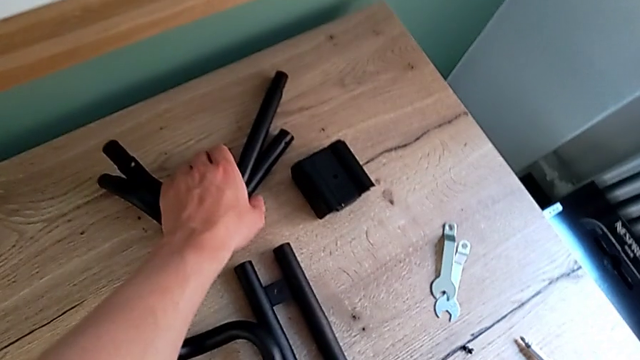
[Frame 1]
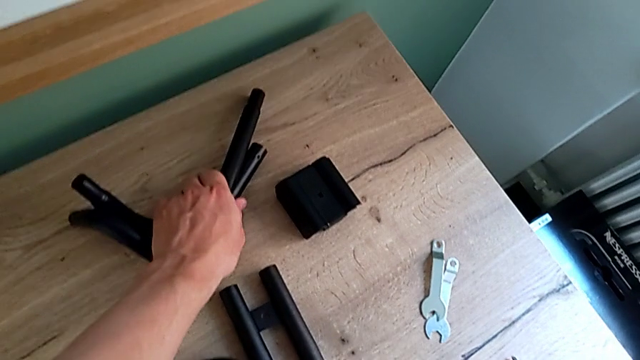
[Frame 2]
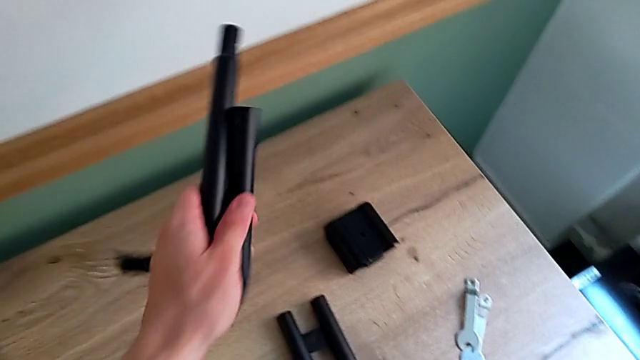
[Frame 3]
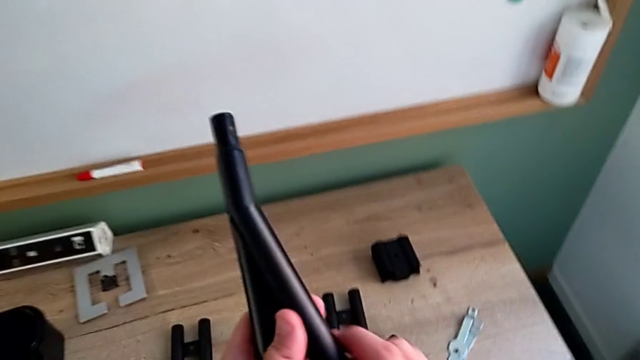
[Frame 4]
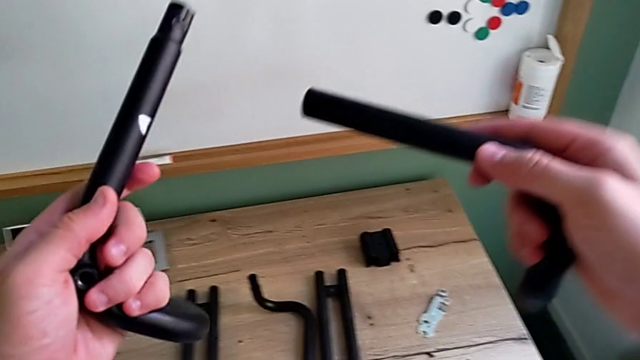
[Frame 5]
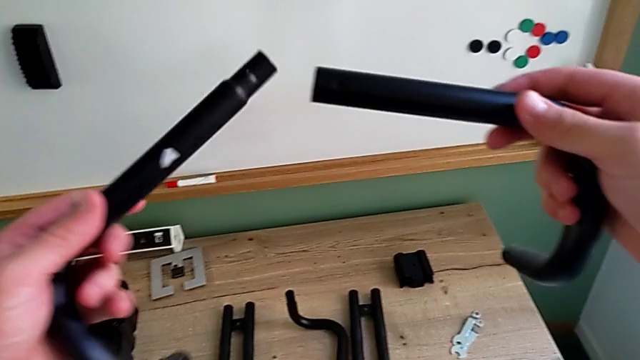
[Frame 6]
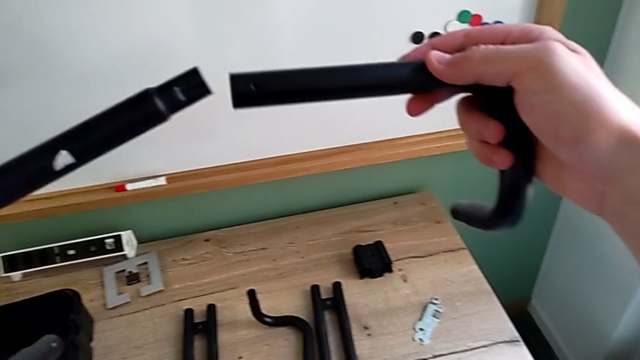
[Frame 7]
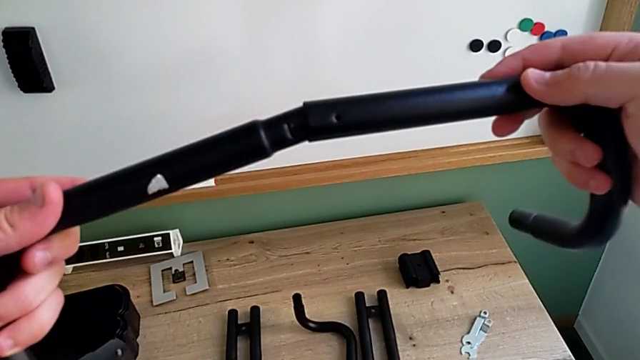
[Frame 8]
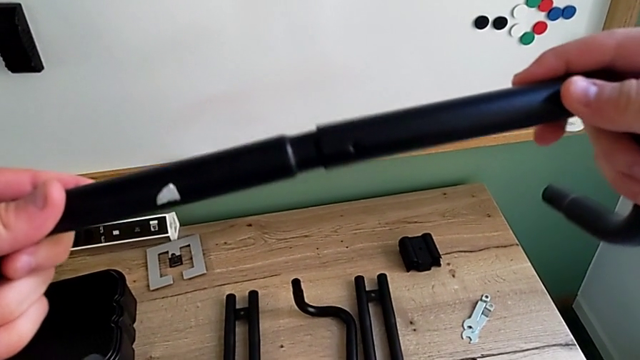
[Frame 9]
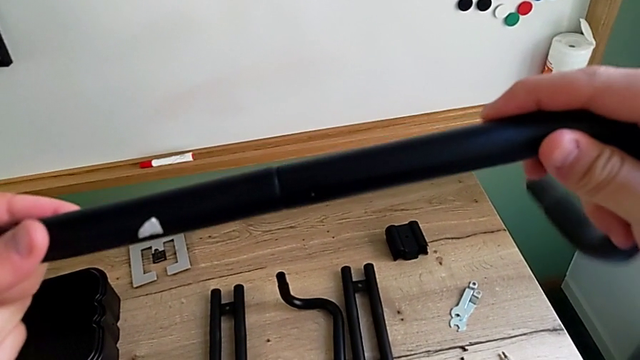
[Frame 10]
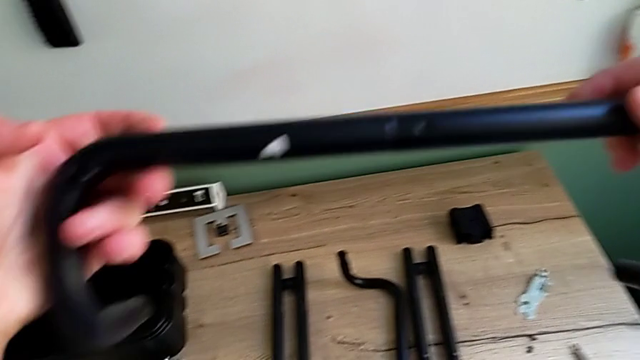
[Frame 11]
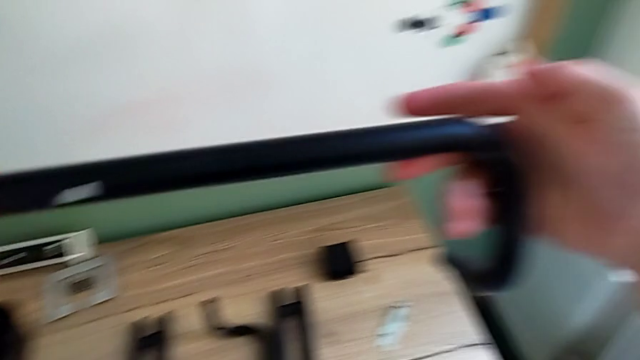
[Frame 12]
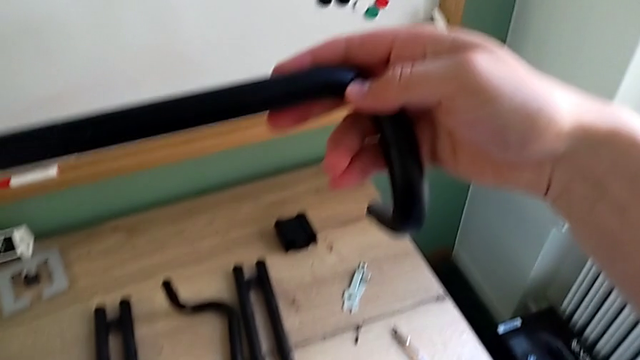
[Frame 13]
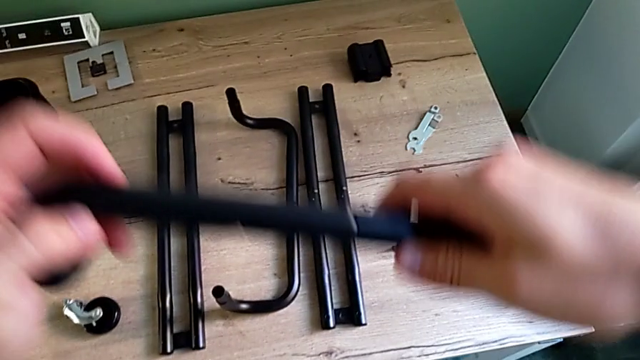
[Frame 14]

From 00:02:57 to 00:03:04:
The camera wearer assembles the second pair of the base frame. They grab the frame, assemble it and inspect it.

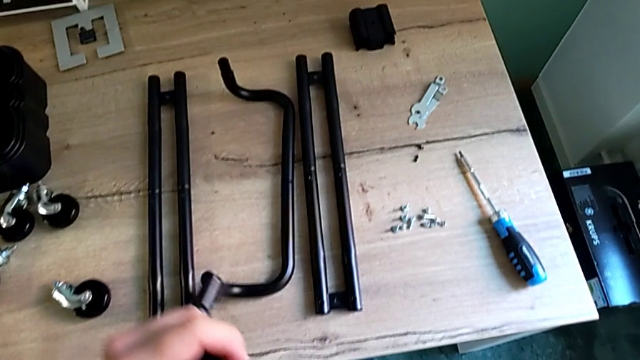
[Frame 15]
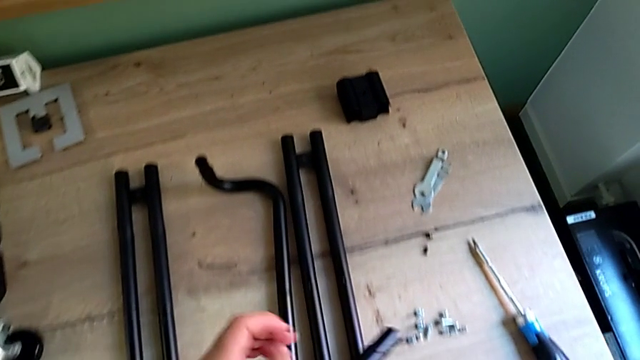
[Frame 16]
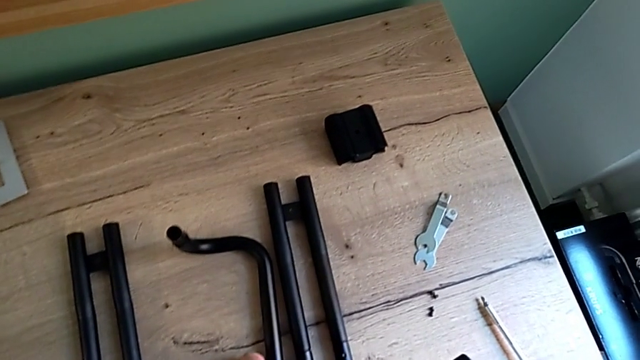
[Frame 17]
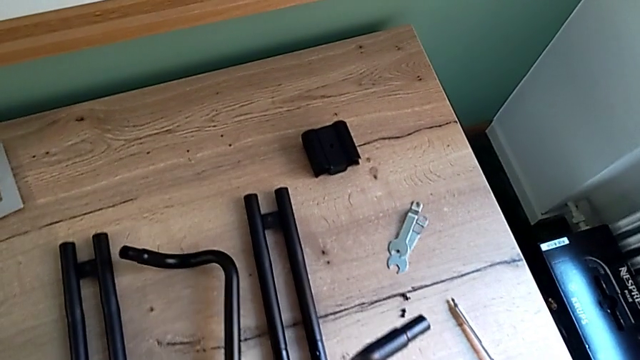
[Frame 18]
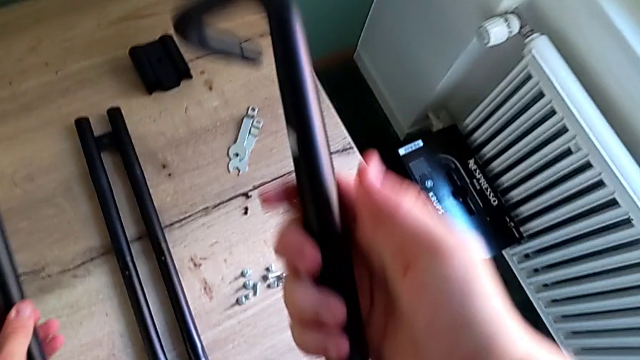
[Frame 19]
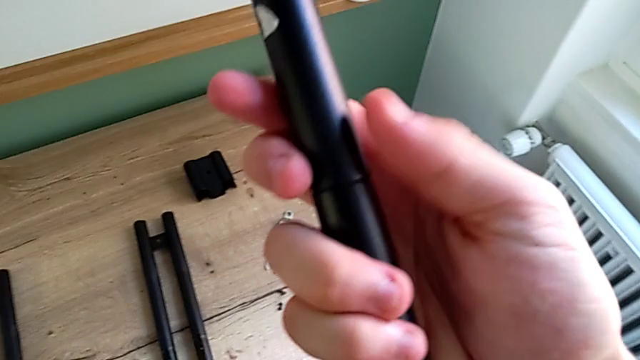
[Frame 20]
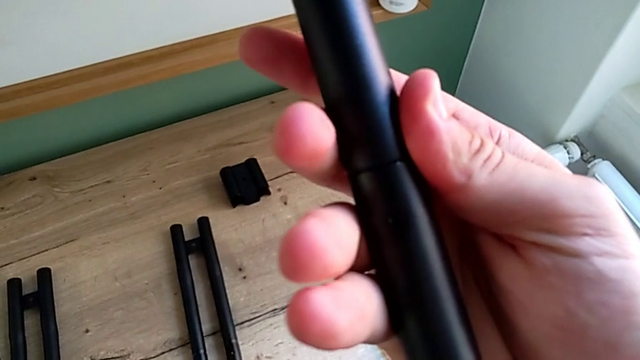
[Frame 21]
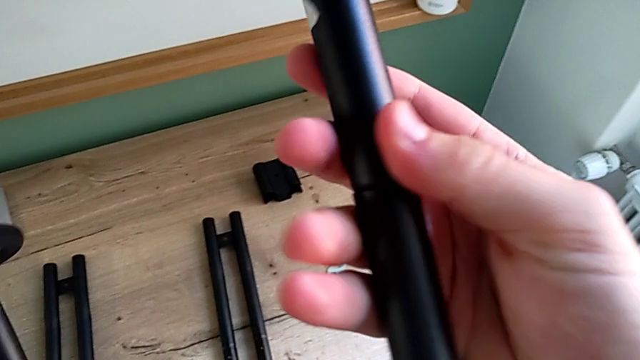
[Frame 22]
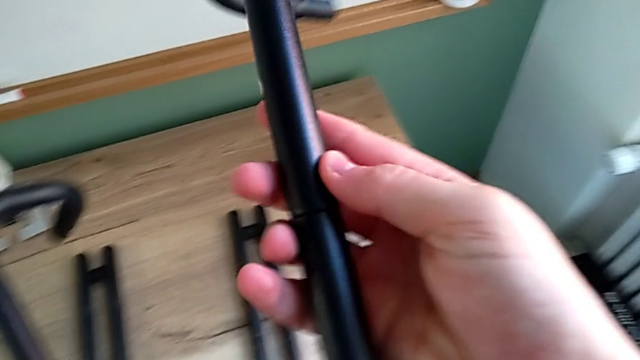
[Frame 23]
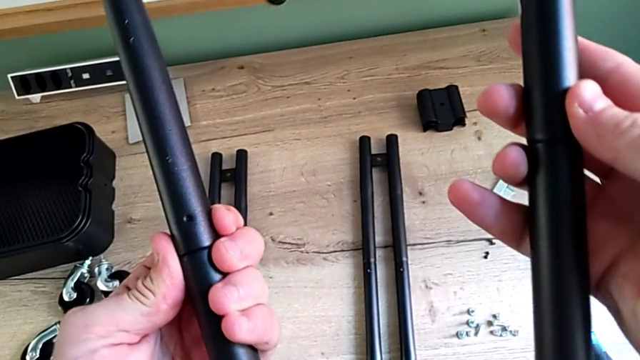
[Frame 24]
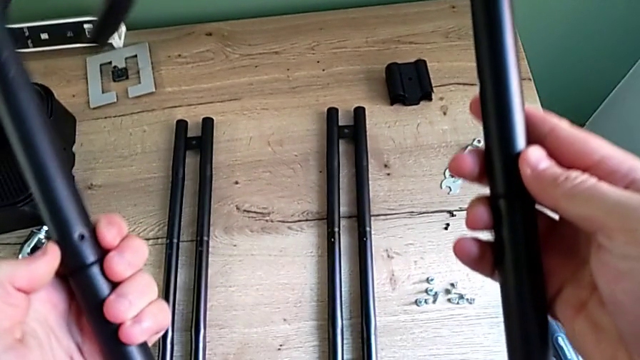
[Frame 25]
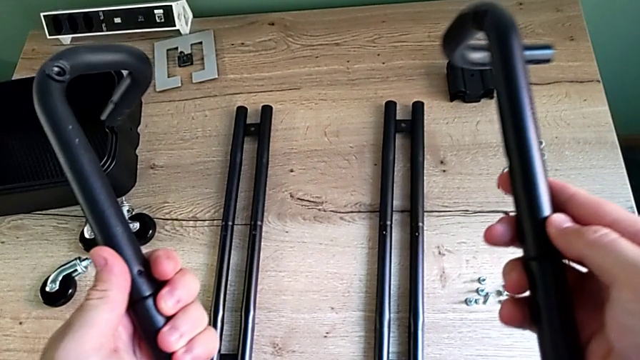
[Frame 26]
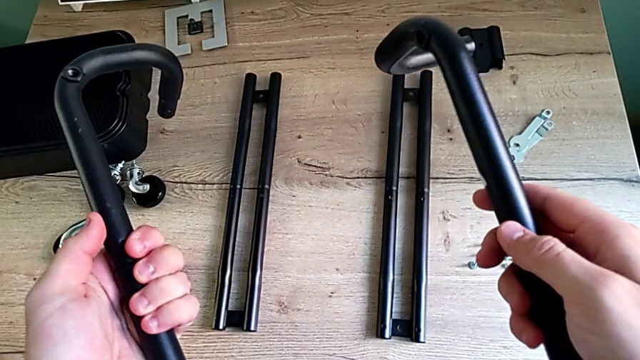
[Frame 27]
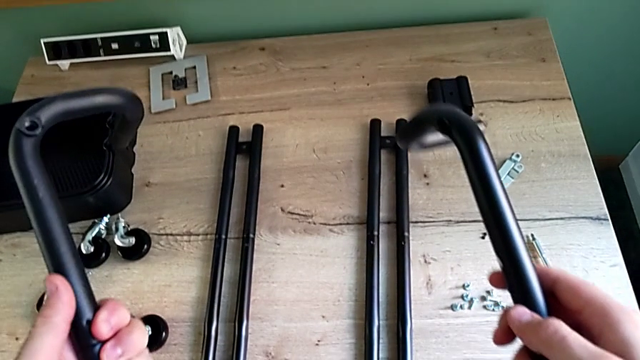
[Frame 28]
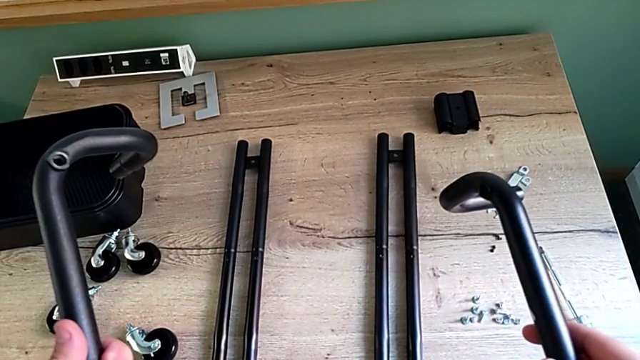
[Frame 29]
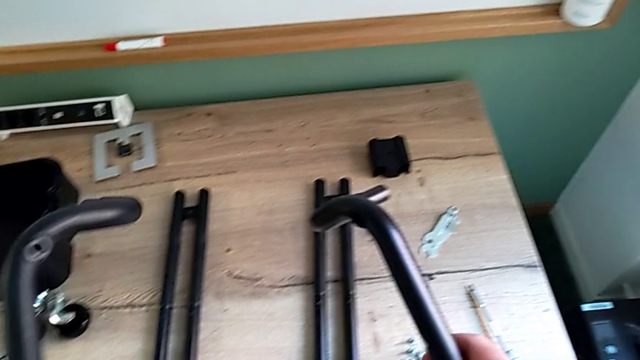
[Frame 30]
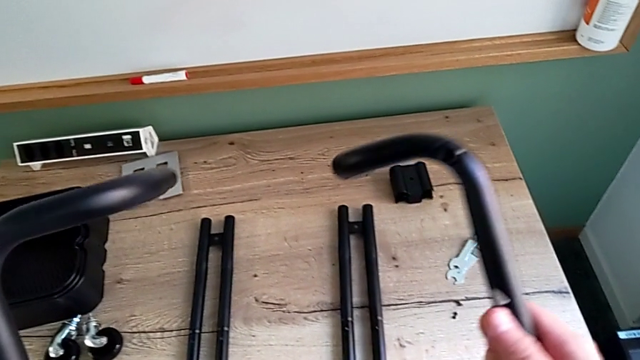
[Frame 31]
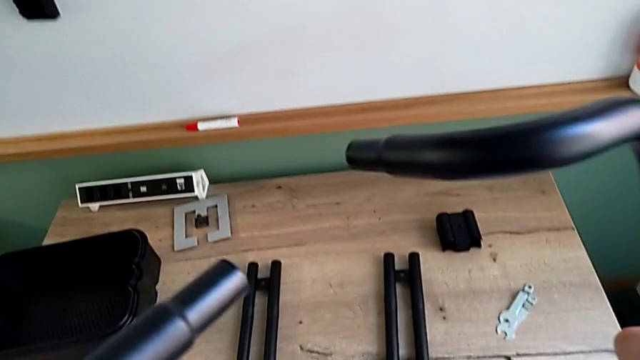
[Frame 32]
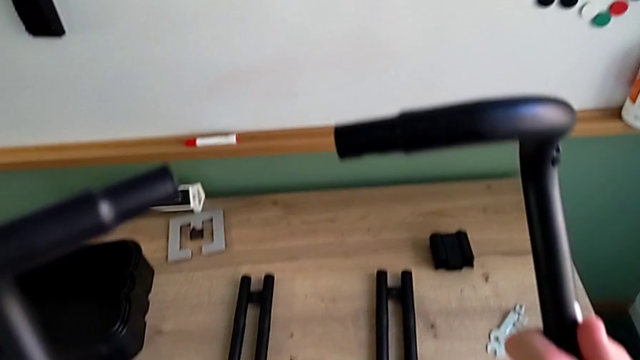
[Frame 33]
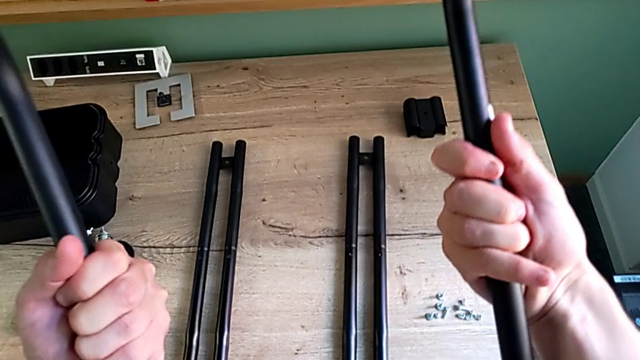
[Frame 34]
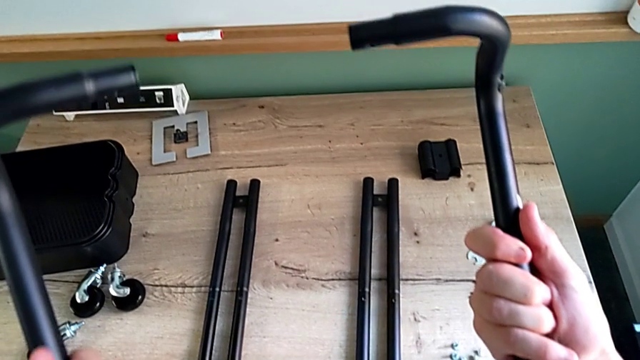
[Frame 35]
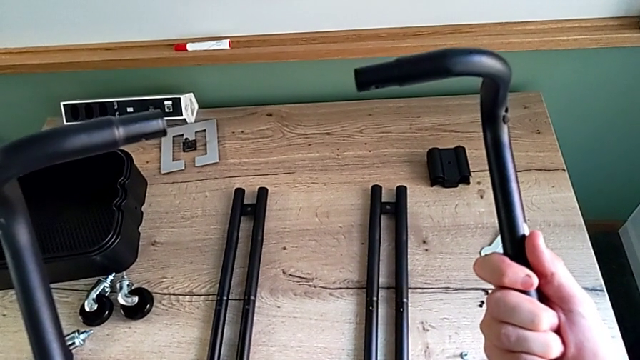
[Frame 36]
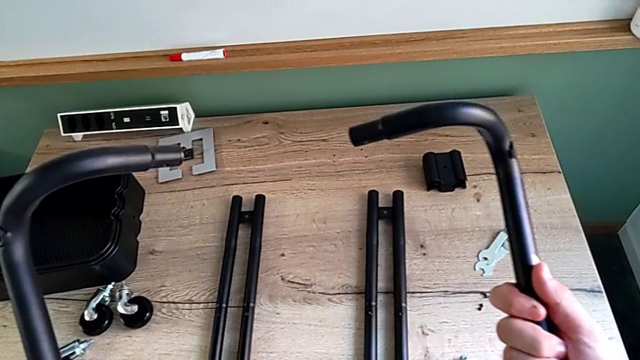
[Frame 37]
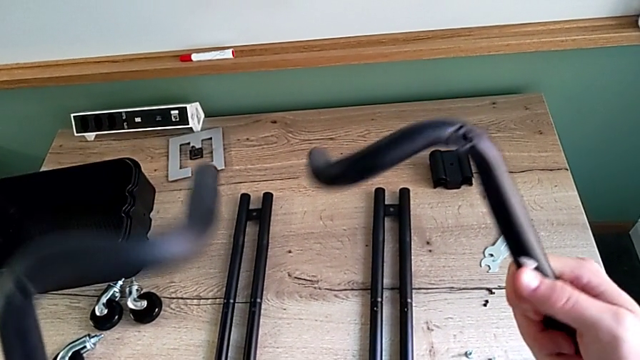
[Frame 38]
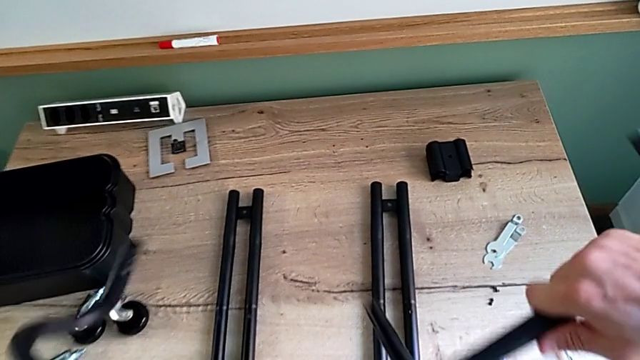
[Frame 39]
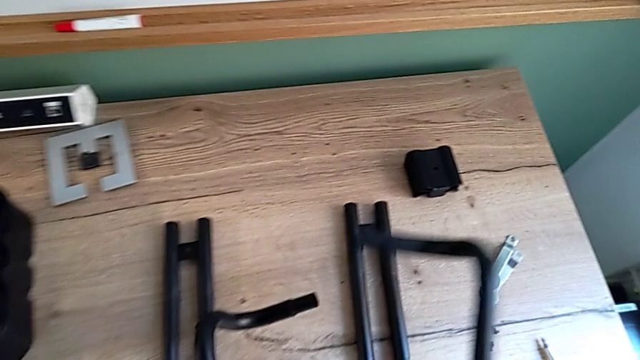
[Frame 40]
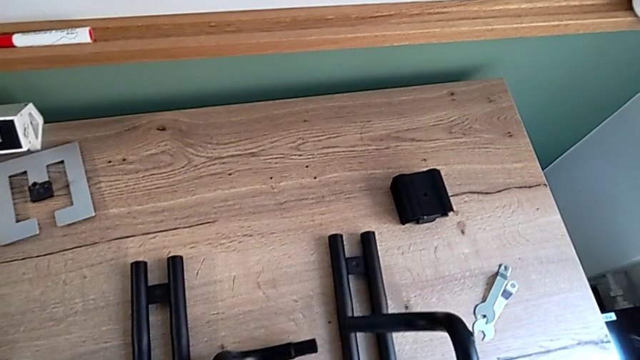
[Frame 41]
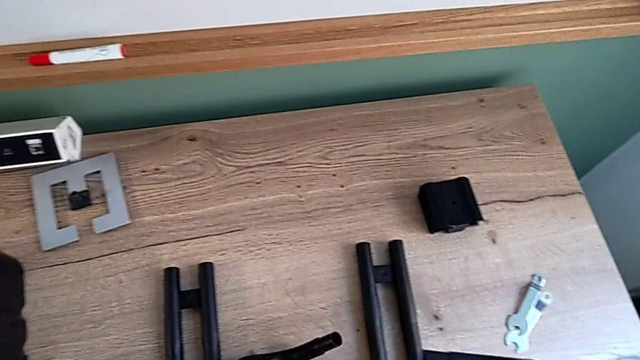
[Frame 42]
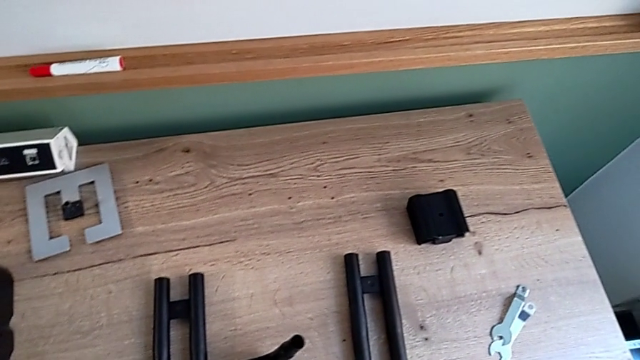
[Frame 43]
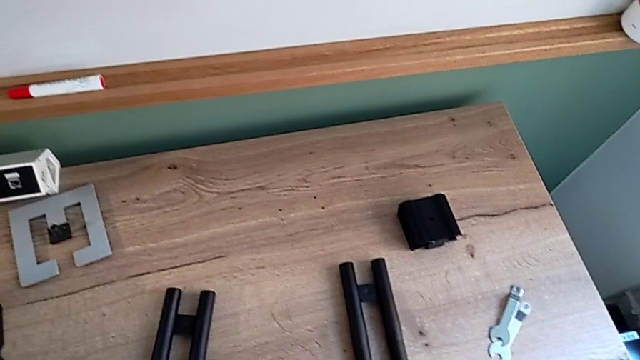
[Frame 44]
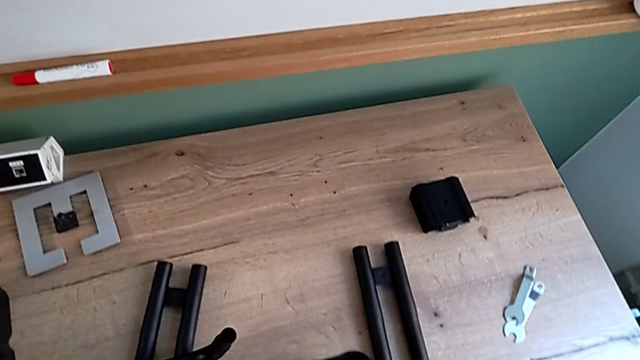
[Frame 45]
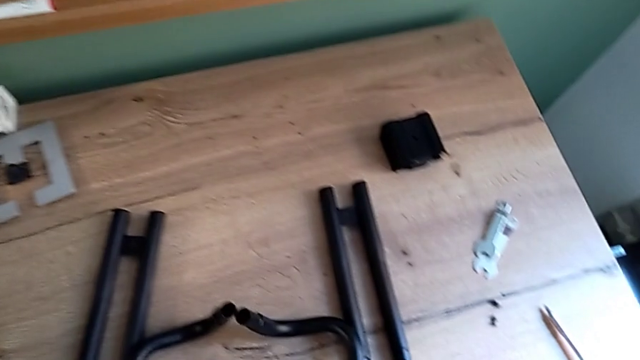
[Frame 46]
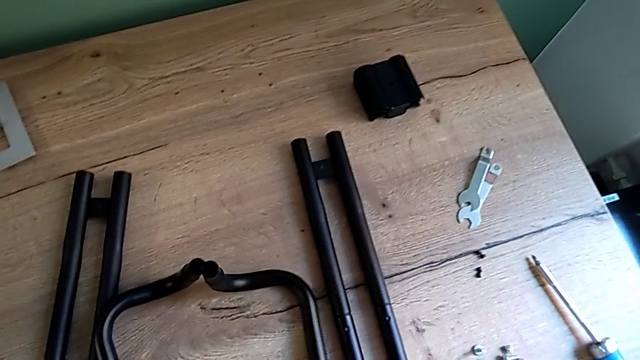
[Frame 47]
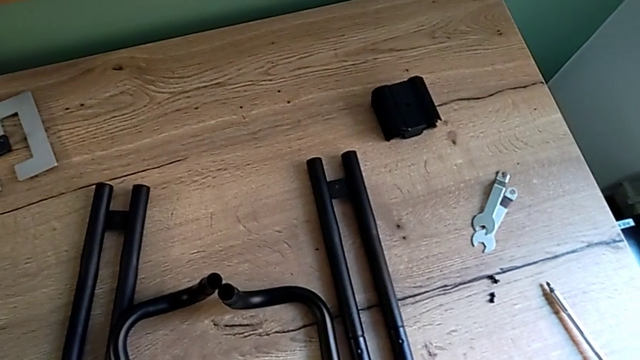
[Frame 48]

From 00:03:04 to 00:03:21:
The camera wearer is assembling the two parts of the base frame. They grab the frame, inspect it, place it and place the half frame.
